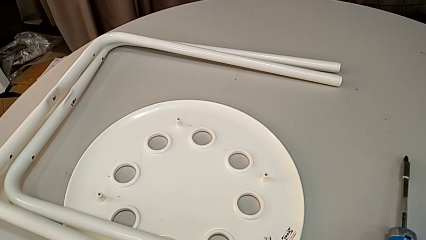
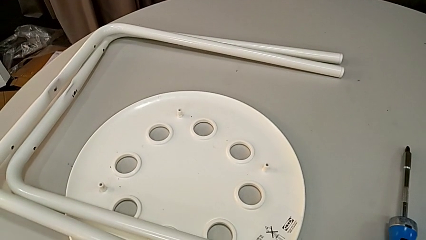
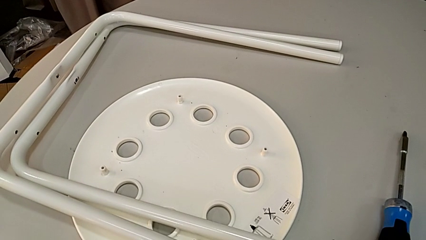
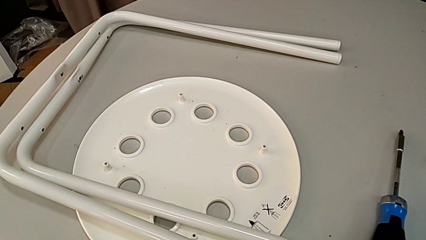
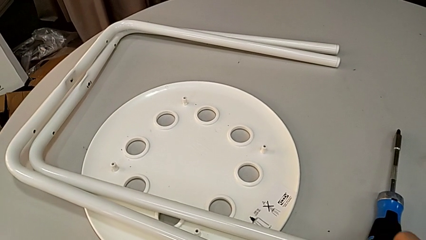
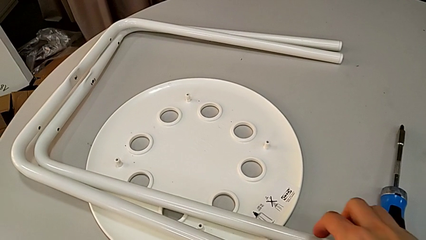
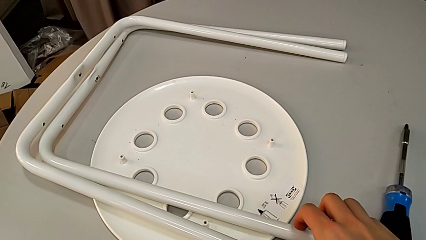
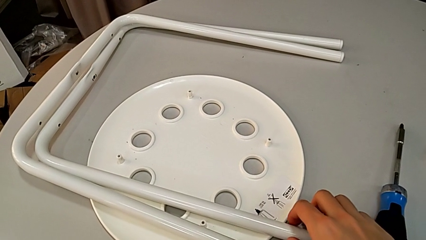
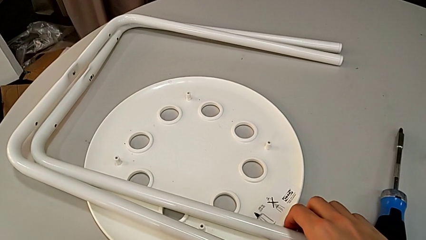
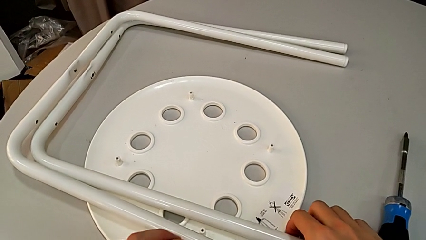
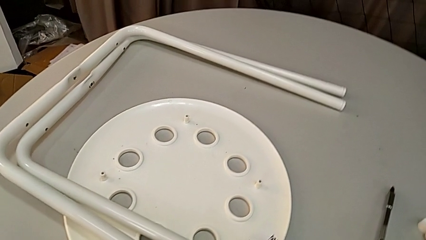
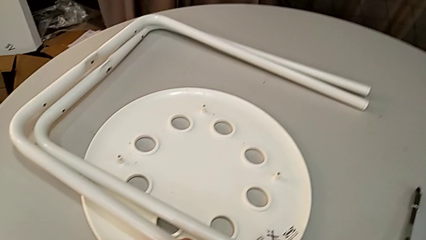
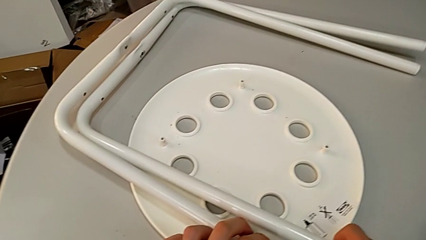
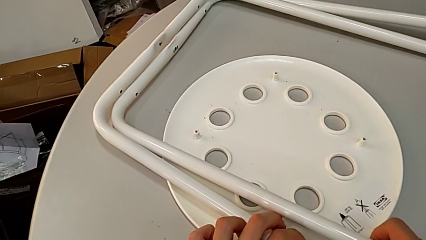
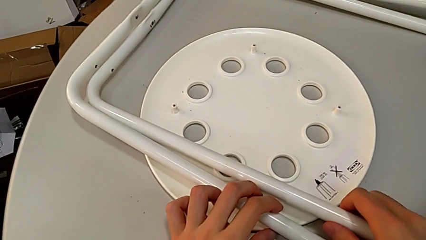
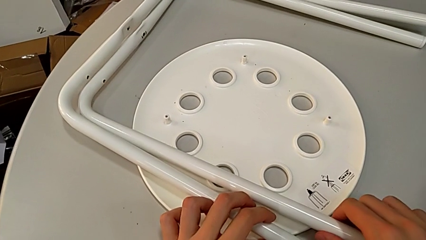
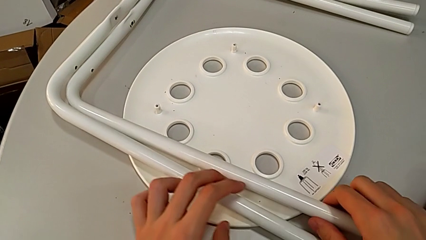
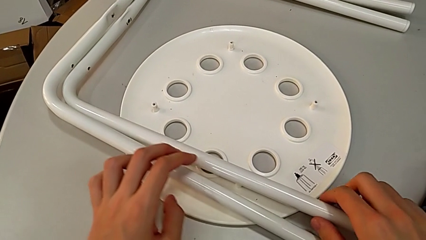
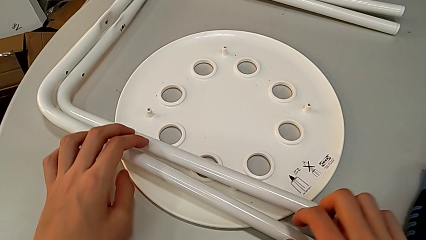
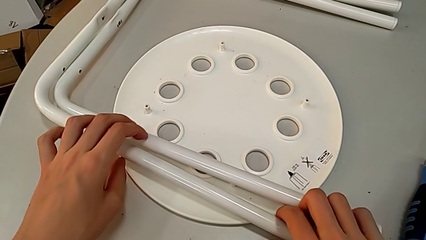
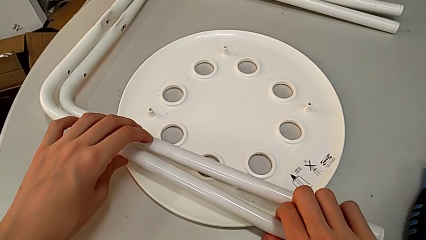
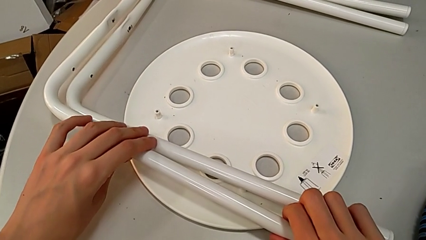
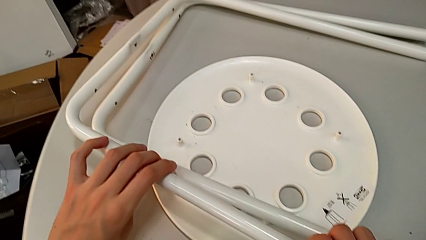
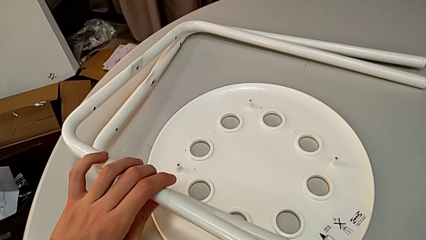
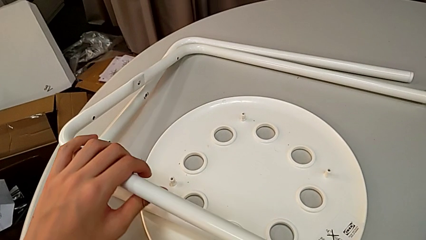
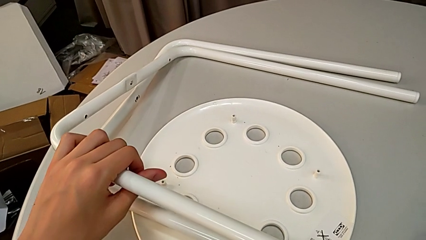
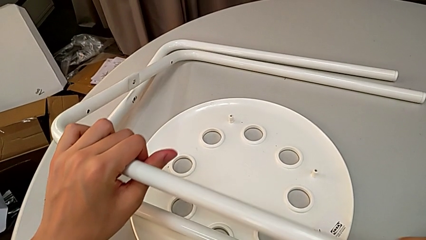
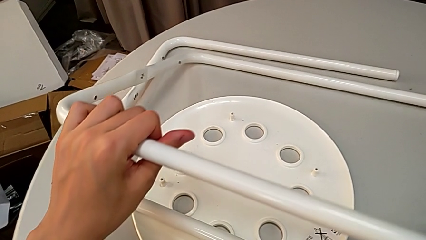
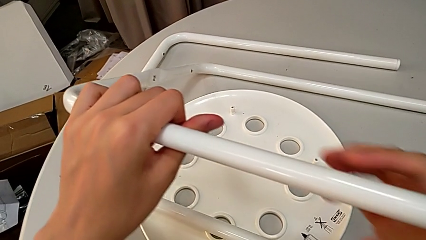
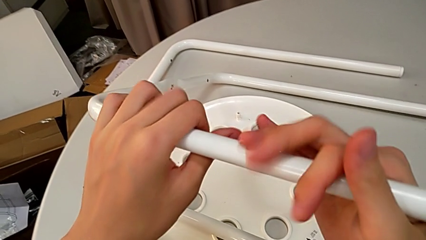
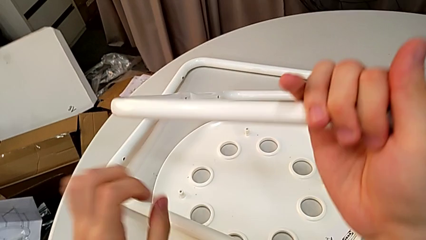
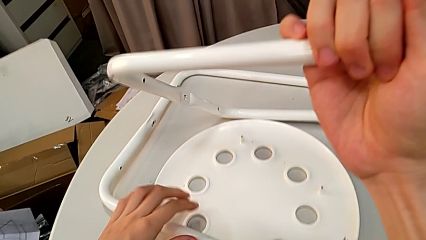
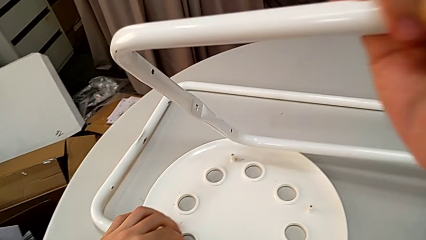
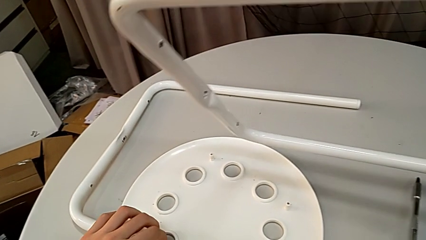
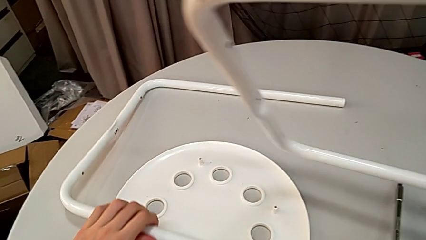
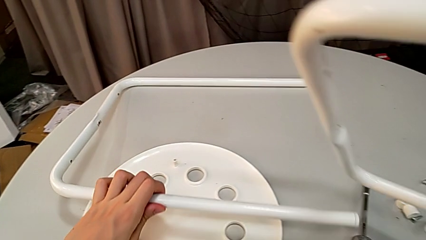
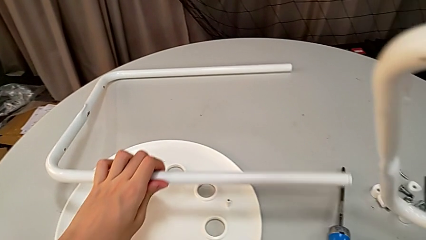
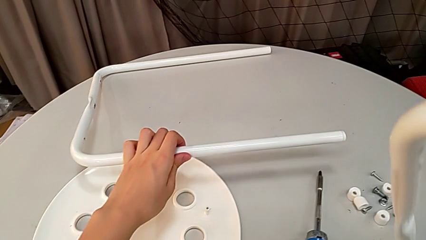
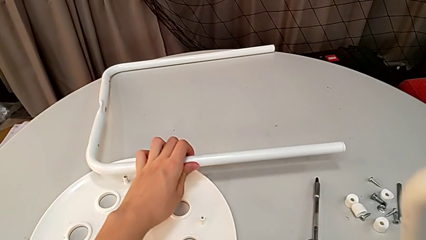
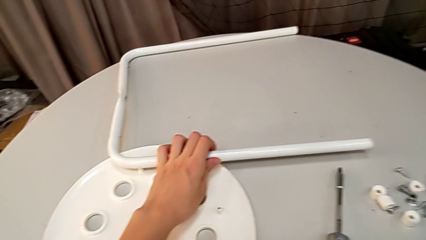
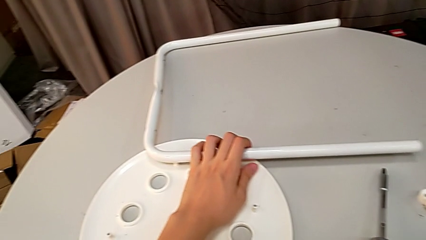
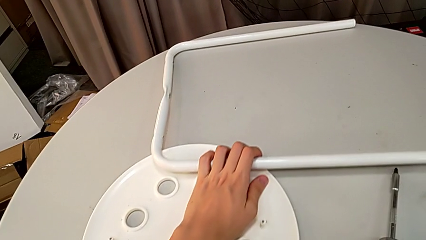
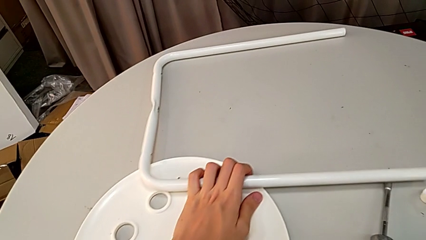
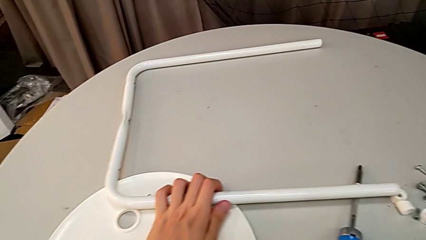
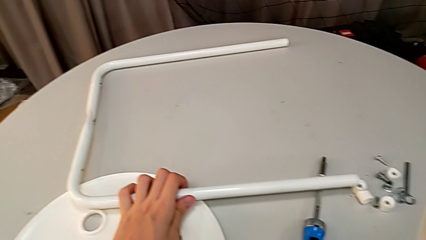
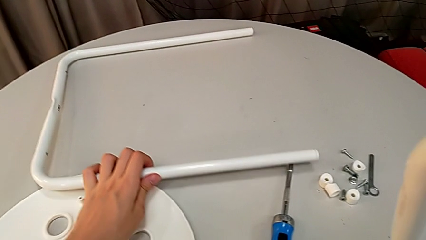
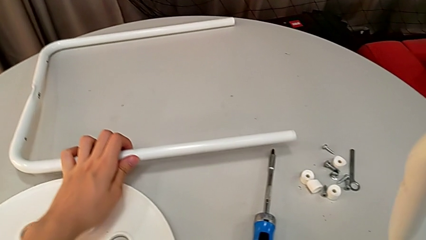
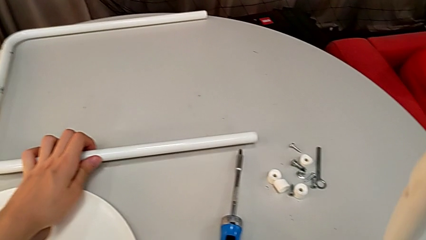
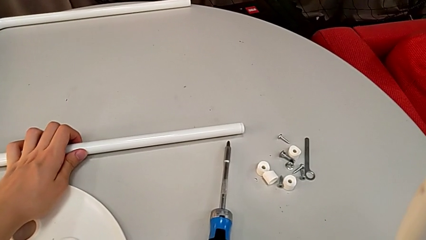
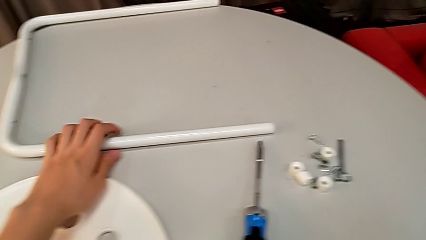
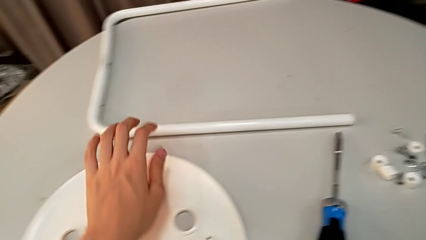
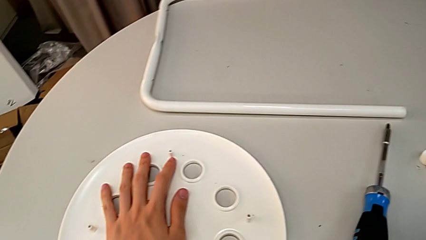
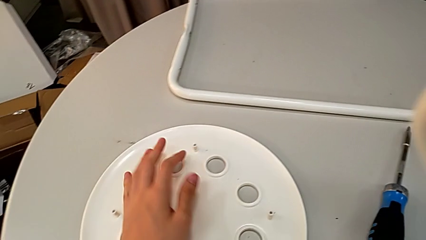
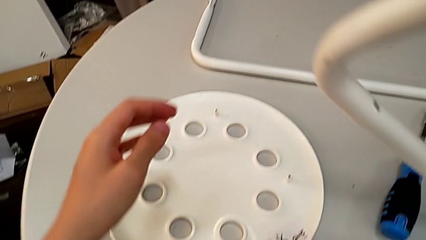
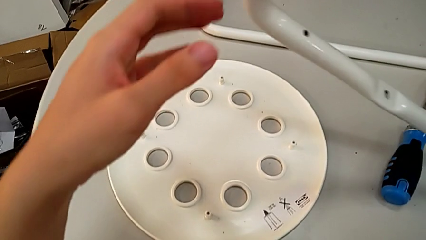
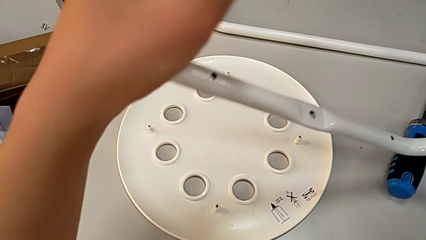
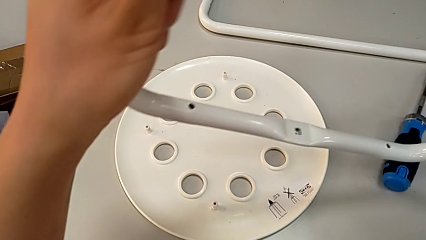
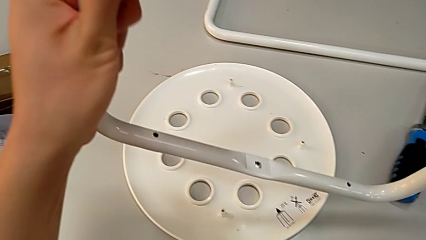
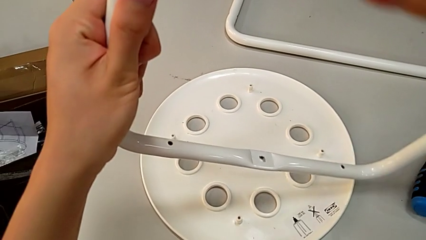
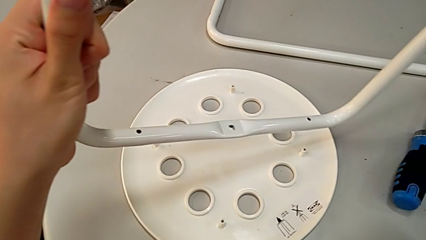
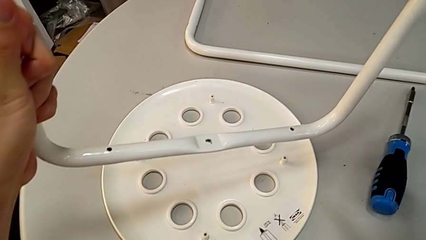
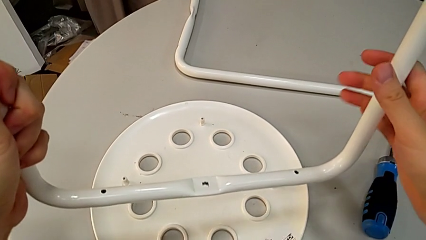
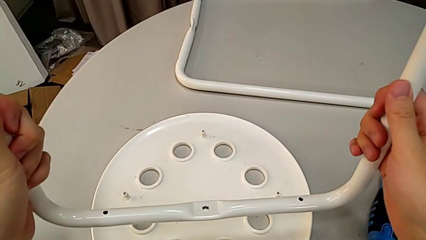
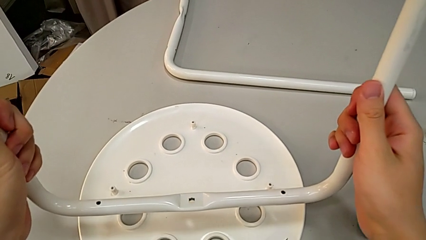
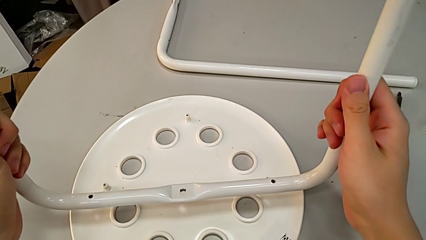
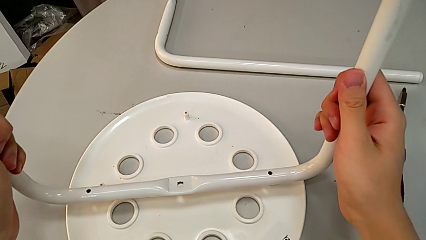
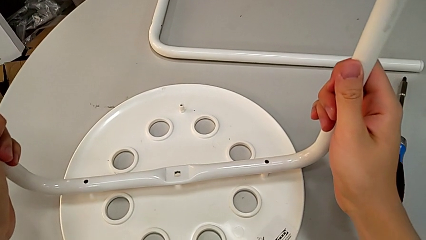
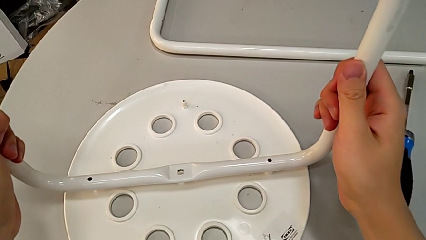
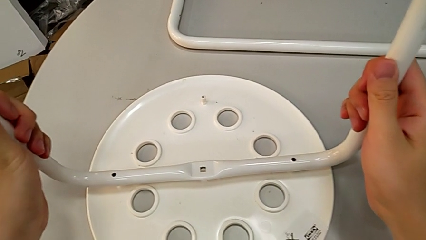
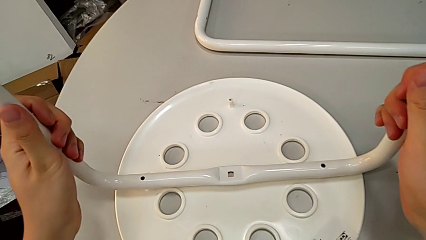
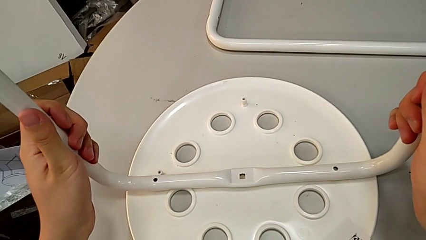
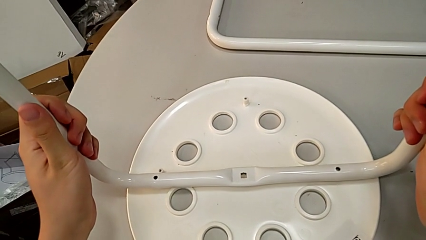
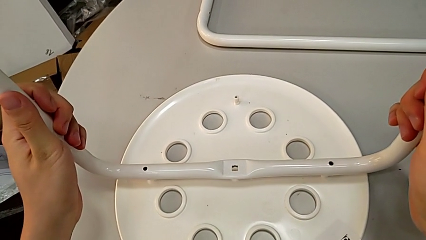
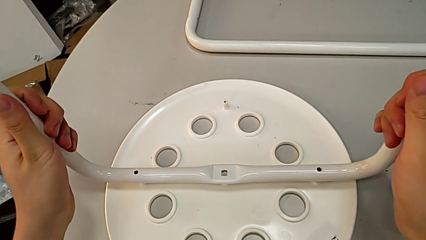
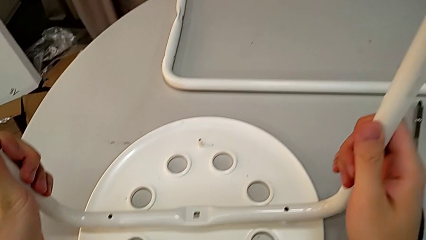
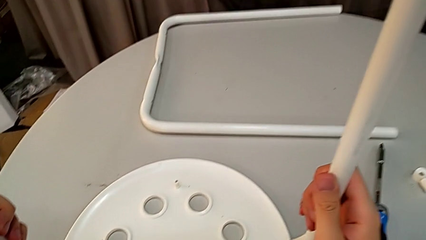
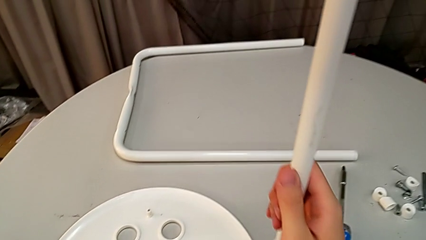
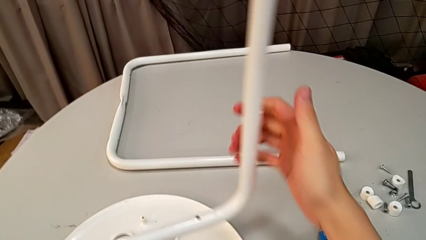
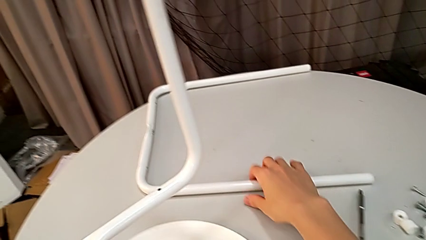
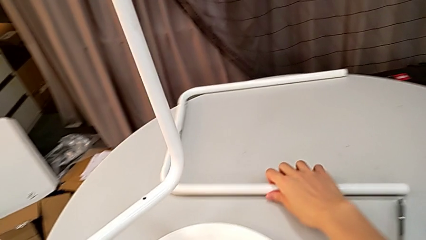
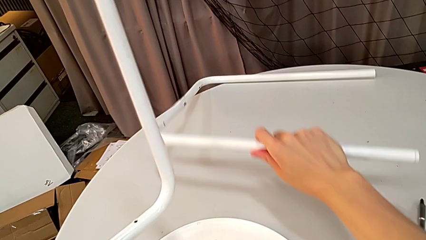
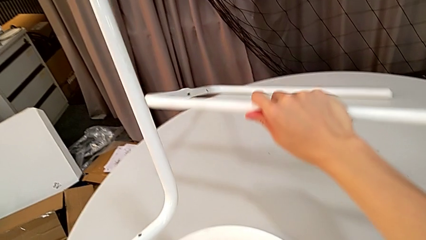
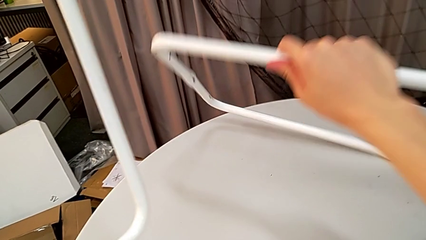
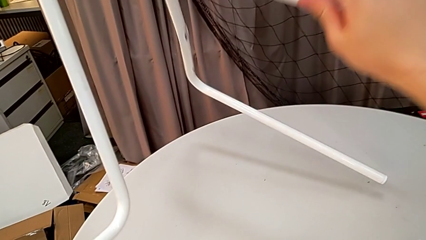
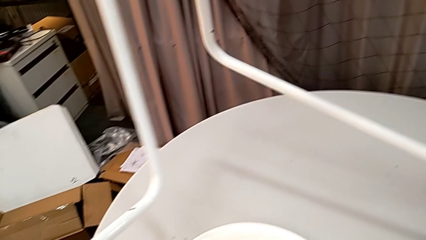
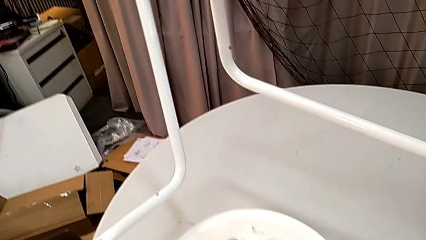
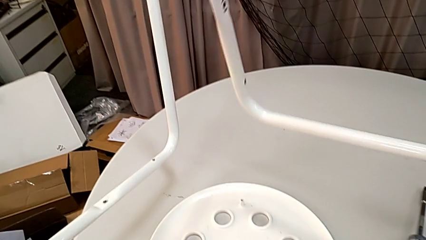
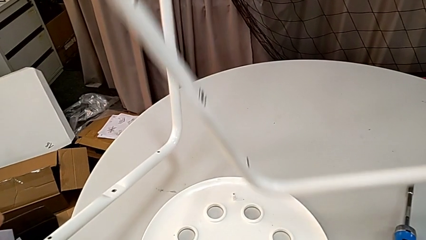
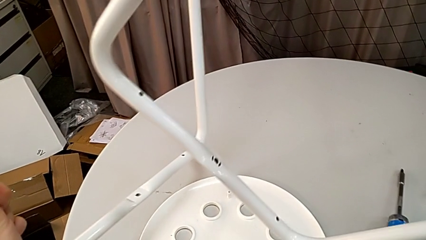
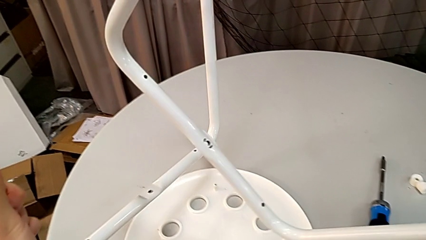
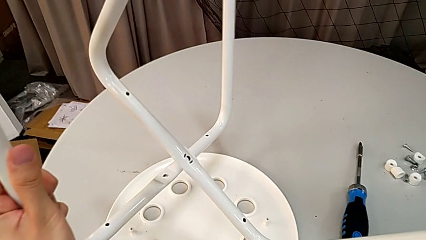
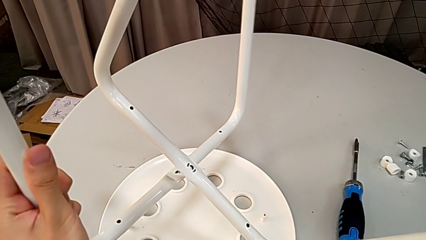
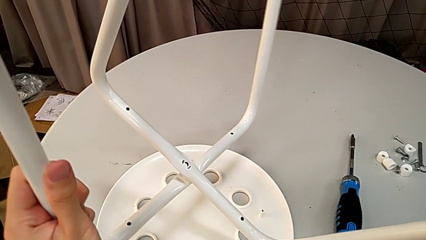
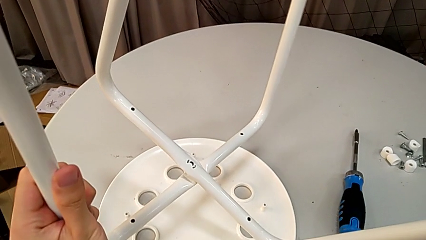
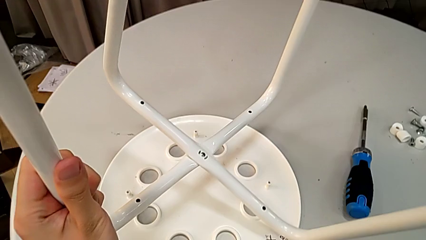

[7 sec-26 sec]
The camera wearer is assembling the legs. They wrongly grab the leg, place it, grab the first leg and lift it with the right hand. They wrongly slide the second leg, approach the seat and insert the first leg. They grab the second leg and align it.
